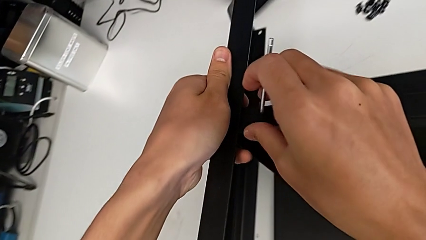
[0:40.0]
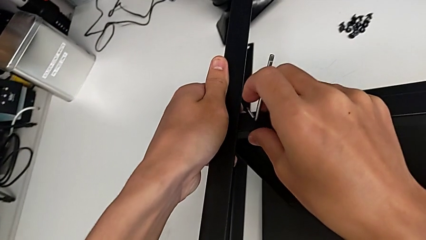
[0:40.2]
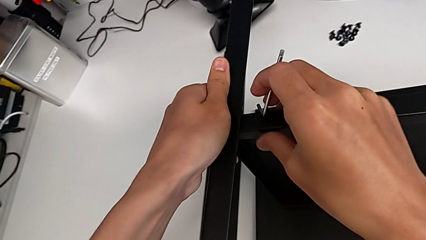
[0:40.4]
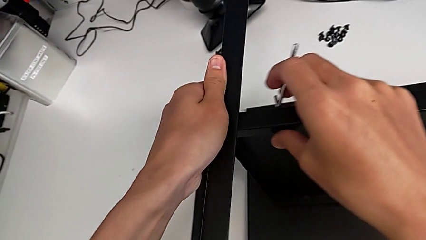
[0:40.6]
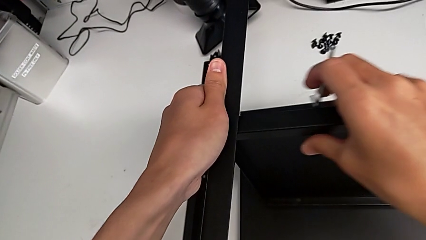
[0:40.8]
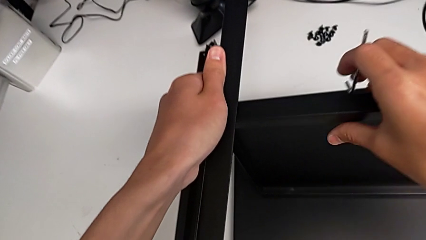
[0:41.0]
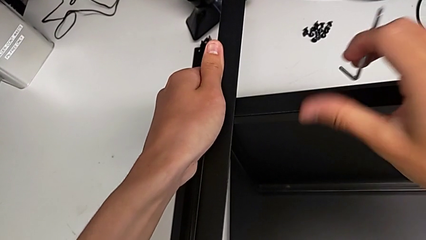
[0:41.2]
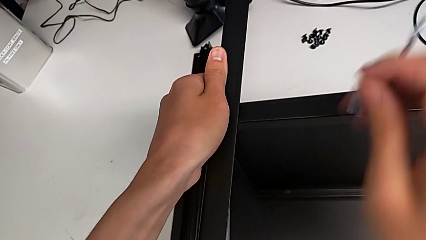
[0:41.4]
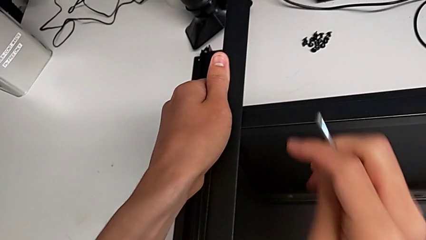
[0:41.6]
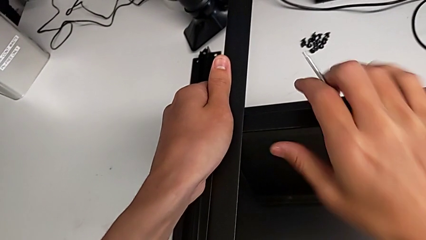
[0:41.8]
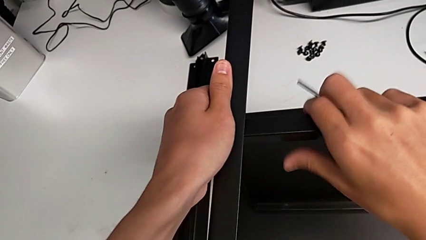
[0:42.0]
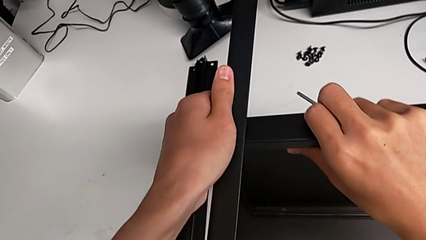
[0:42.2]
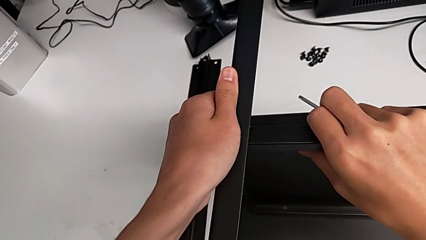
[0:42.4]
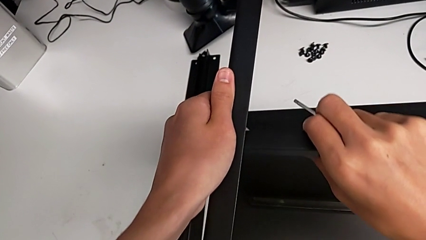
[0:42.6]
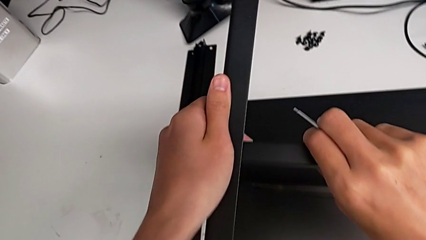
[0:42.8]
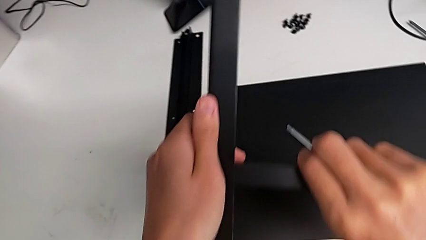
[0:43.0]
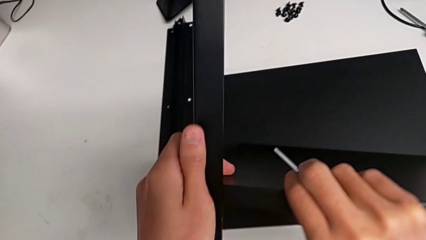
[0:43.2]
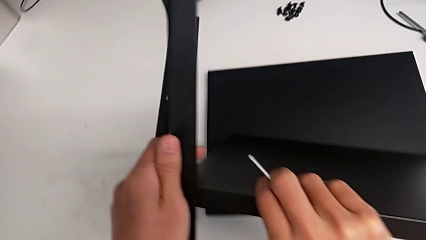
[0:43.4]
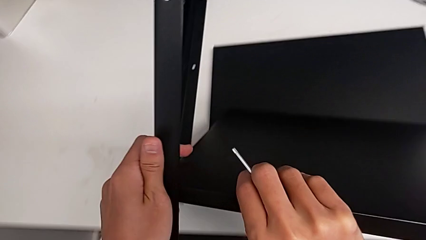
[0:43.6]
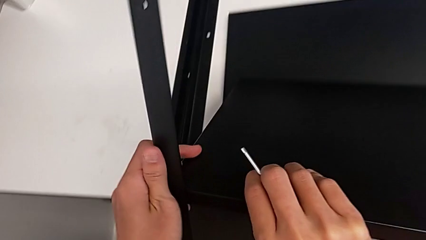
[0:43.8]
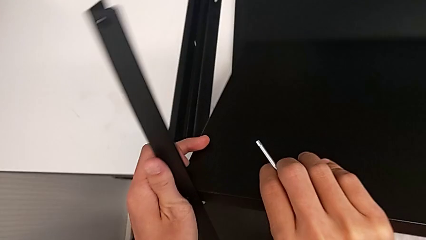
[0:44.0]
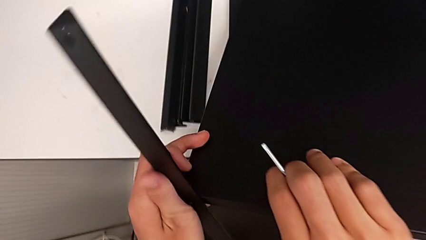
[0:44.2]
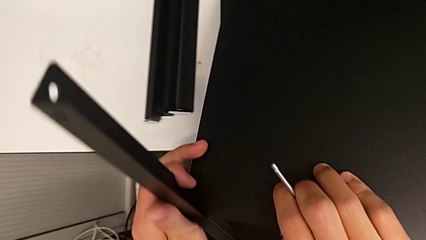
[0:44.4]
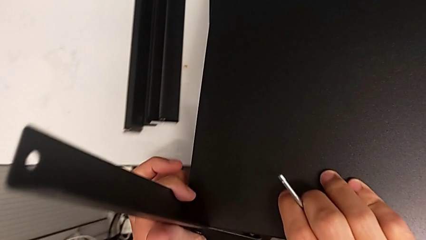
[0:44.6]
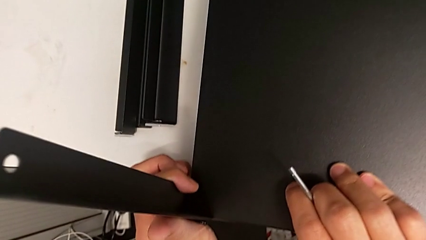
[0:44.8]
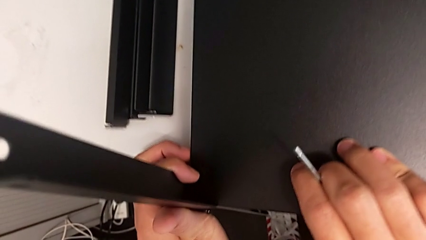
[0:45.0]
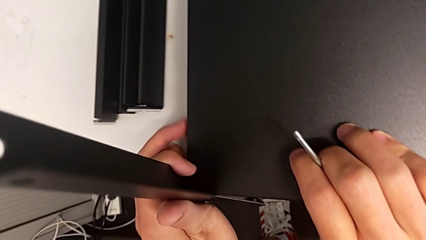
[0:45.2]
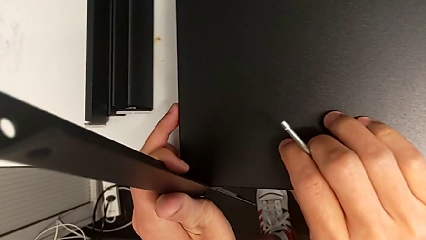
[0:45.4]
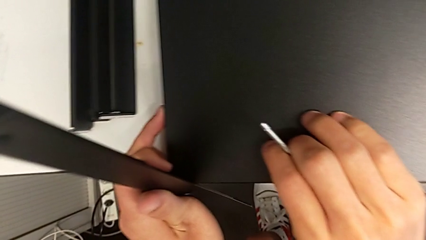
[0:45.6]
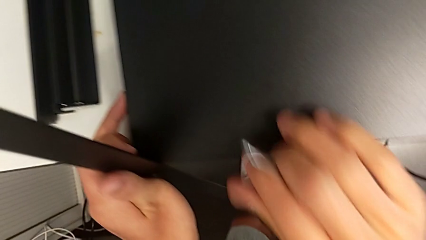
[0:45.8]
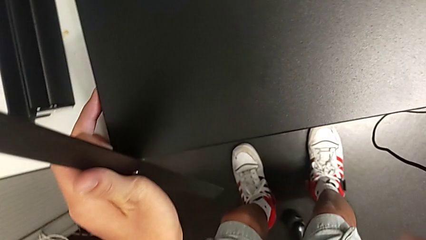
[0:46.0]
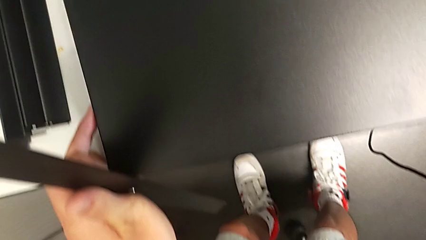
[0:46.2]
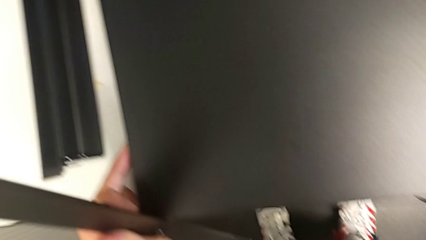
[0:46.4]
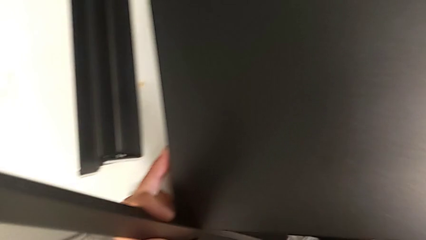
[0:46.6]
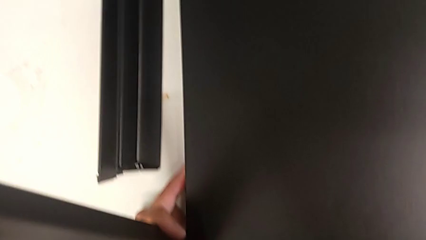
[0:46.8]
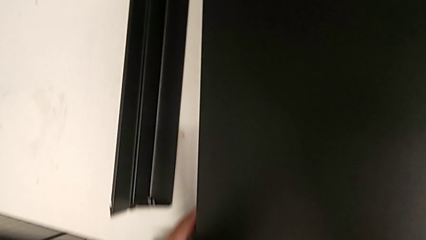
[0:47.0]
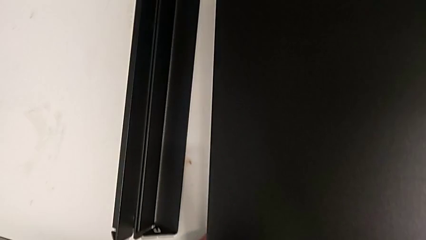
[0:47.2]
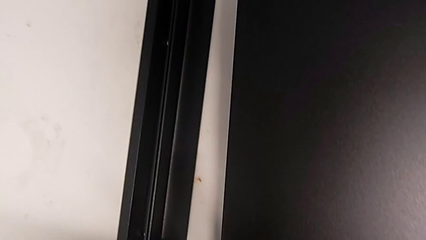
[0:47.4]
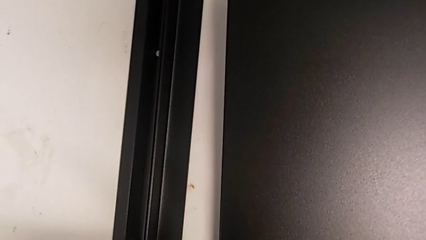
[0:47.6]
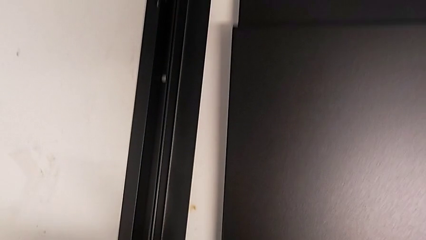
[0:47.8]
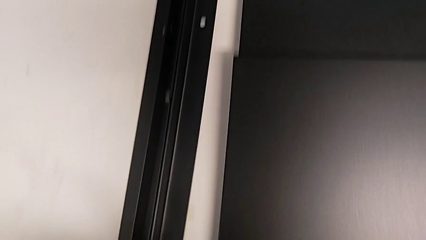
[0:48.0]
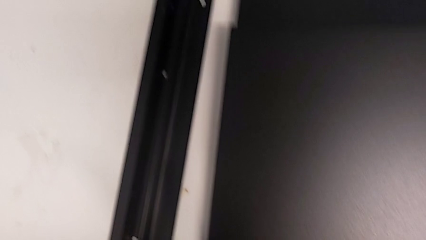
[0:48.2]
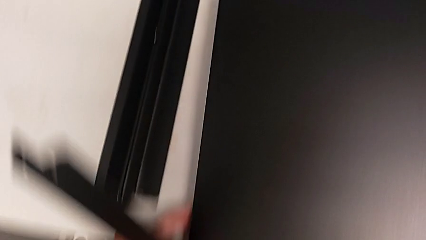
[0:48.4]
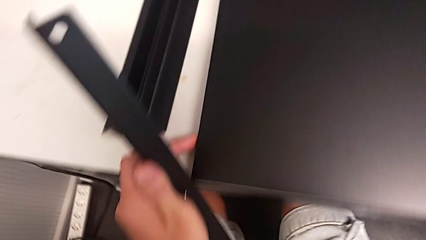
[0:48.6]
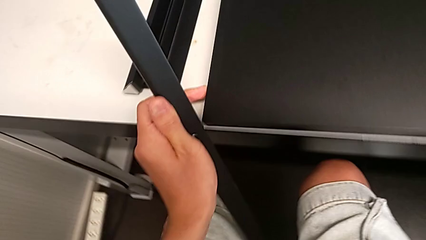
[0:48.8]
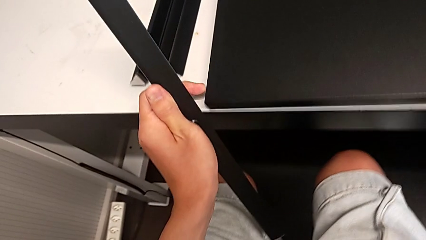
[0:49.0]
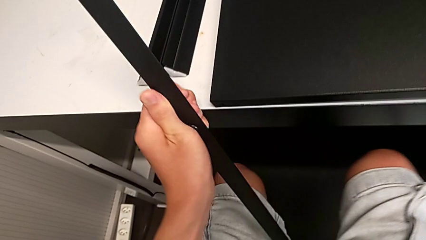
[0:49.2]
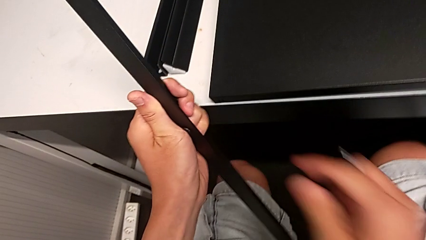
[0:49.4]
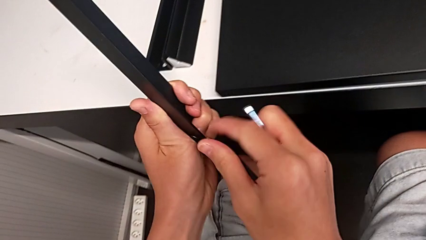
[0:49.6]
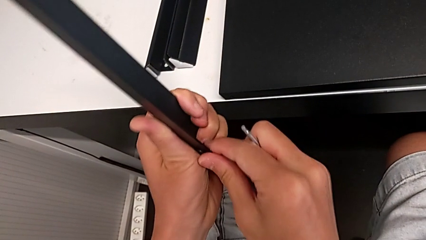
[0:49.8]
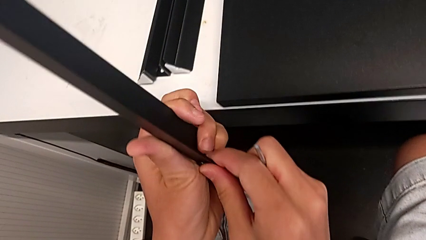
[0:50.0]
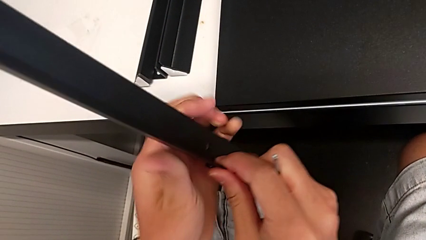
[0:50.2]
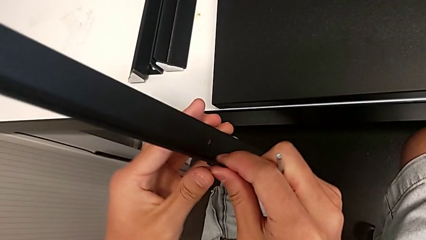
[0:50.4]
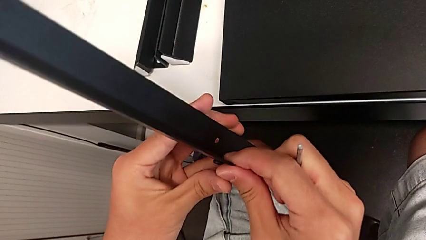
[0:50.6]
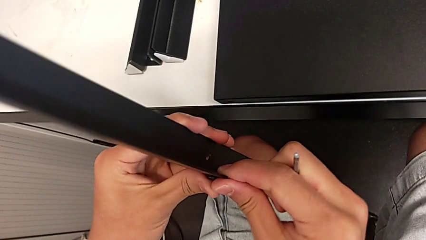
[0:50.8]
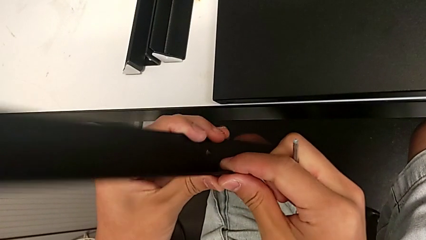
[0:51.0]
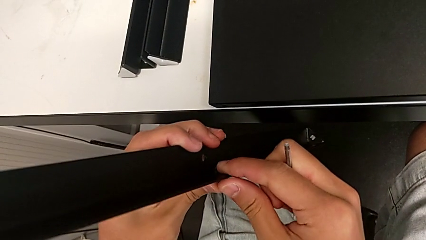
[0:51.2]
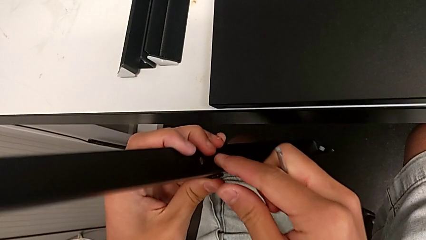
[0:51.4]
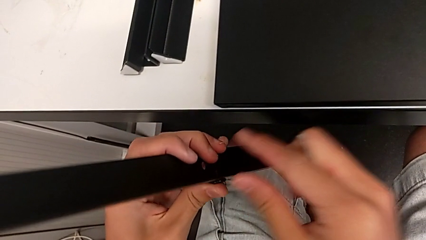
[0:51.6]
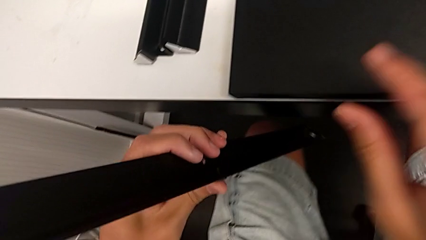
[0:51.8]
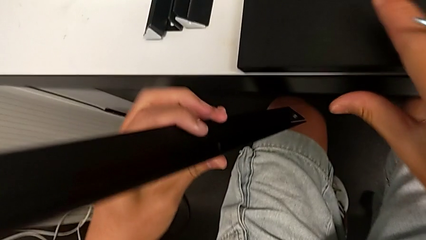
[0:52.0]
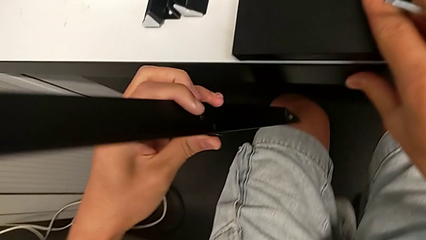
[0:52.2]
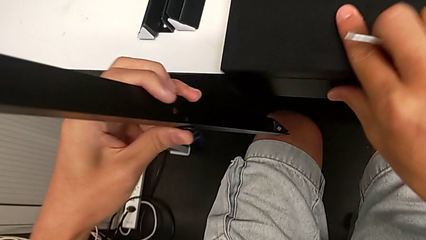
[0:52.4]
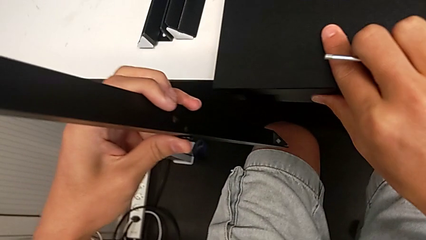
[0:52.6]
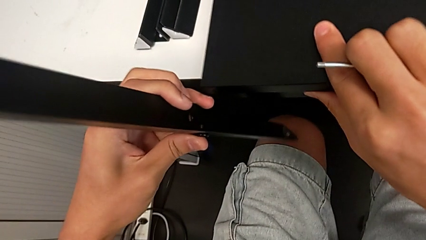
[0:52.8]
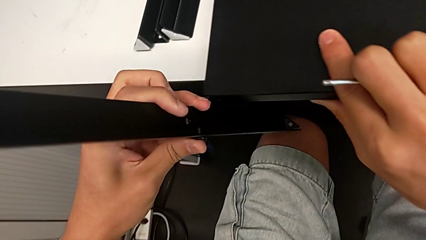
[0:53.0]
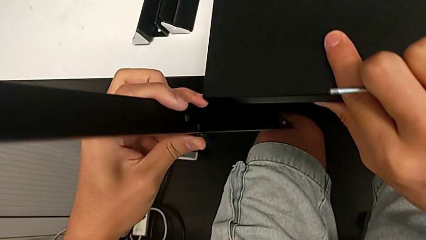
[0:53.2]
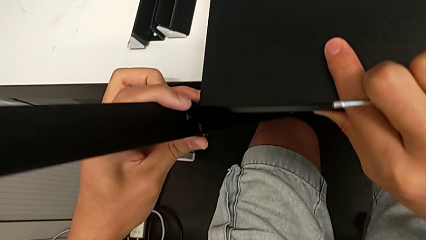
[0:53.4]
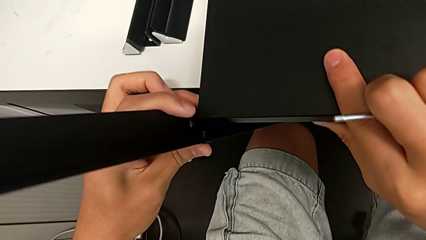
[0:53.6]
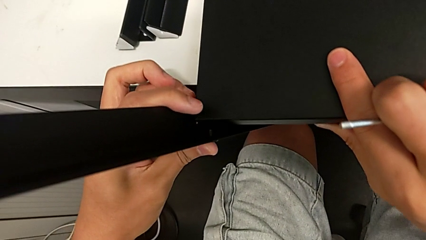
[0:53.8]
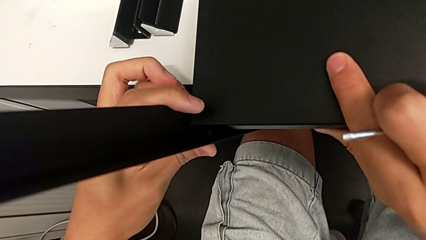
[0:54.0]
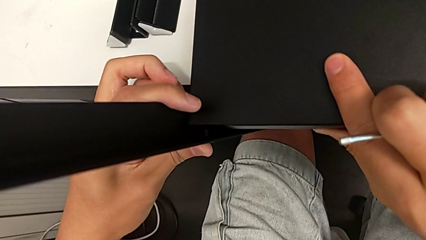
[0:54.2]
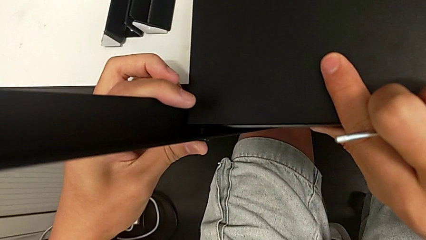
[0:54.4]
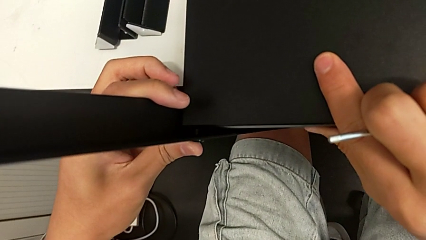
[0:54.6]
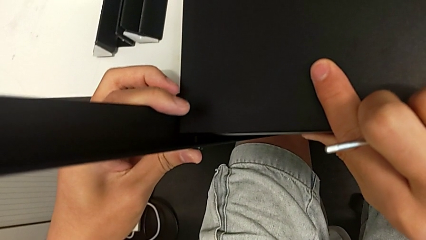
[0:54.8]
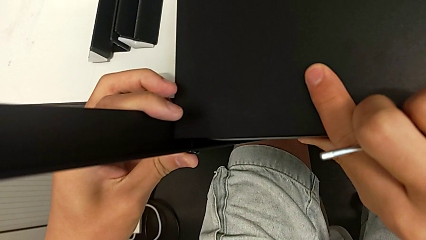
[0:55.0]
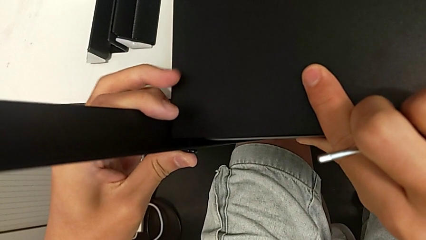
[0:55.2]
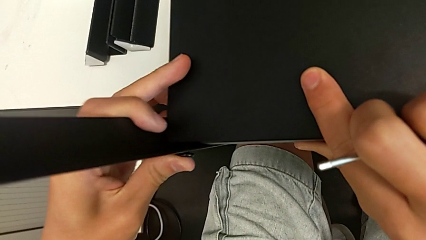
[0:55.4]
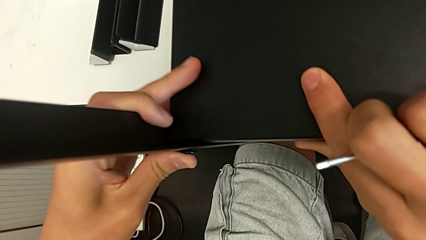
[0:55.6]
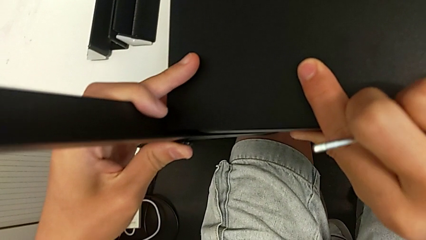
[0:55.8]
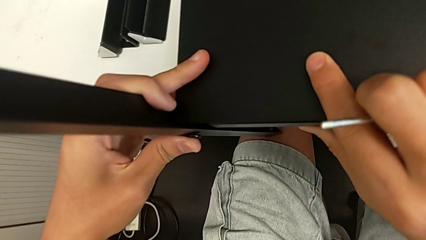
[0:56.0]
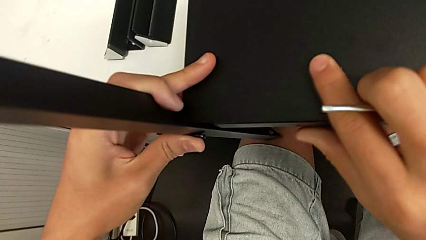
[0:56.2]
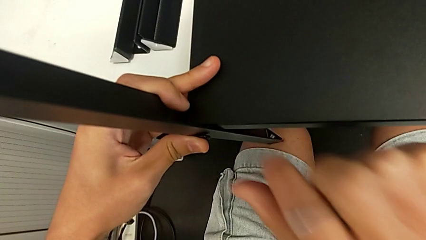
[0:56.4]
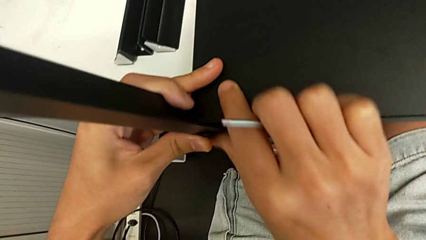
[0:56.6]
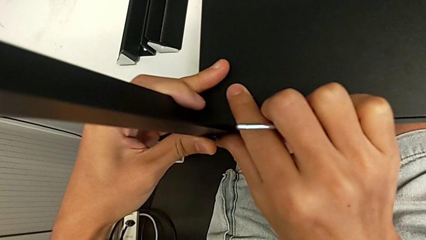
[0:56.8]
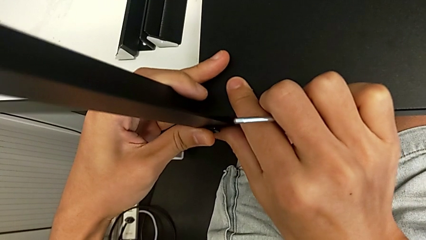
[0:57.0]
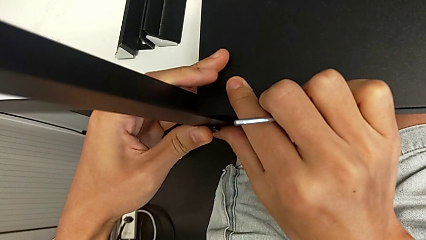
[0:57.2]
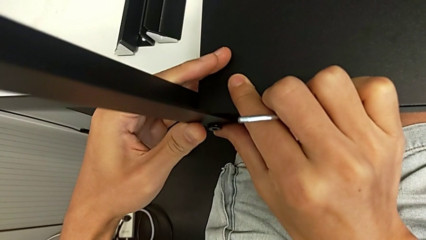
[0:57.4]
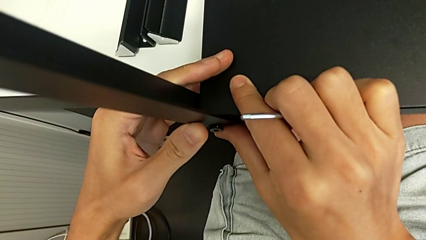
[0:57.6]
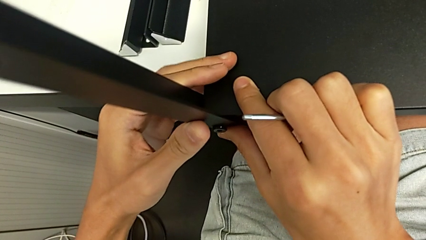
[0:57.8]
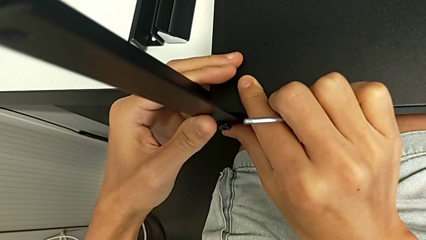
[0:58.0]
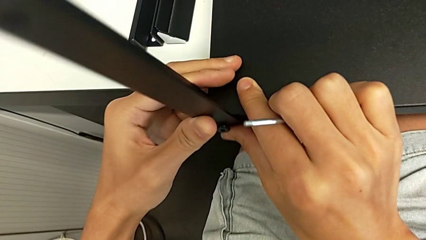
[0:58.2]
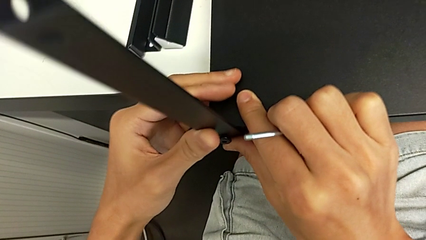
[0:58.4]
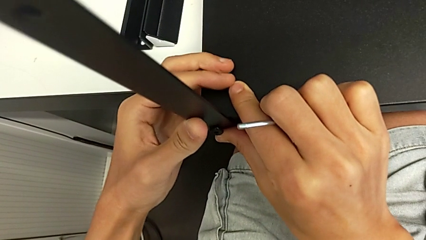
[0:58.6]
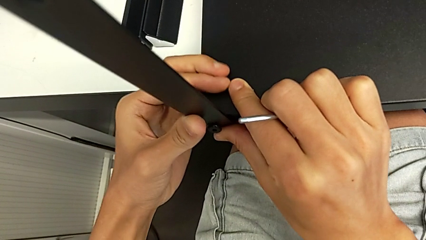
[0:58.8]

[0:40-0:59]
The camera wearer is screwing the first leg onto the shelf. They rotate the nightstand, withdraw the leg, insert the hex socket head and begin to align the leg.
